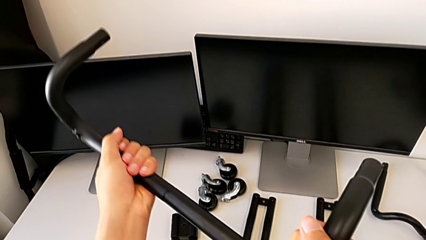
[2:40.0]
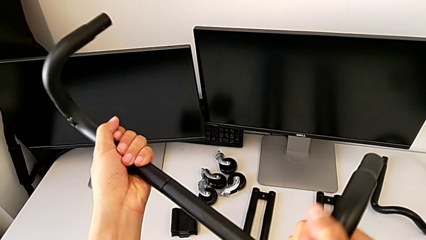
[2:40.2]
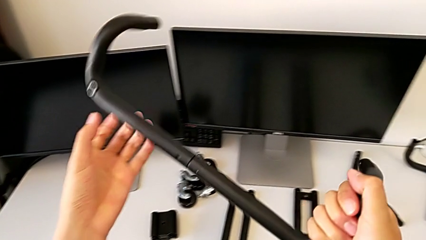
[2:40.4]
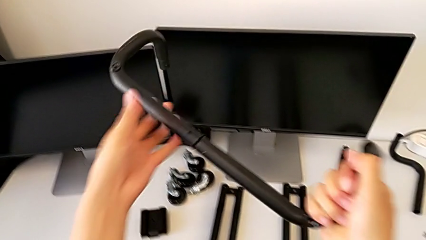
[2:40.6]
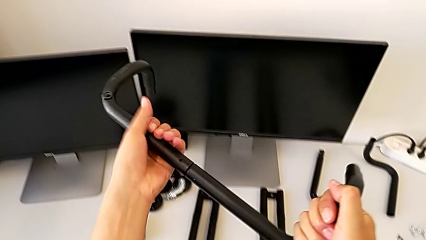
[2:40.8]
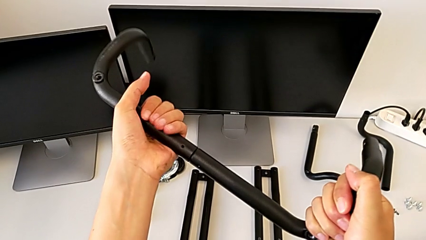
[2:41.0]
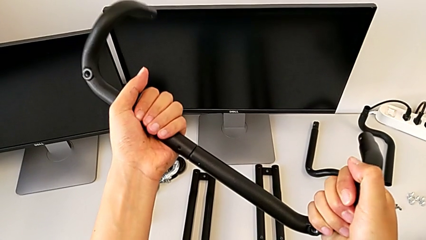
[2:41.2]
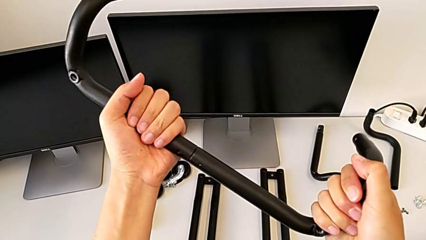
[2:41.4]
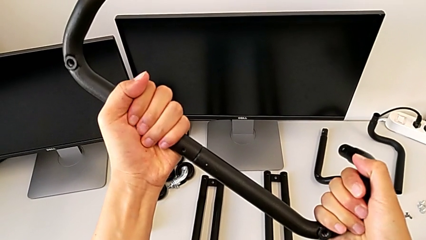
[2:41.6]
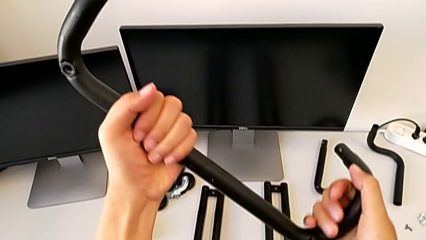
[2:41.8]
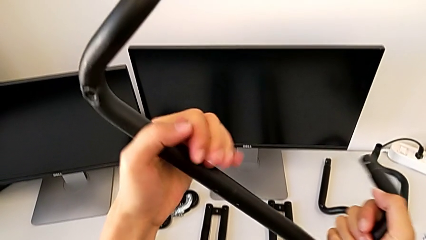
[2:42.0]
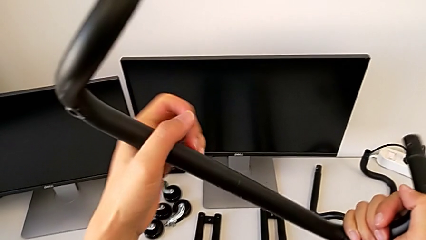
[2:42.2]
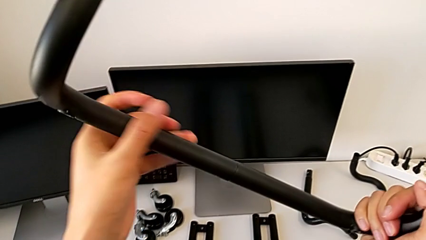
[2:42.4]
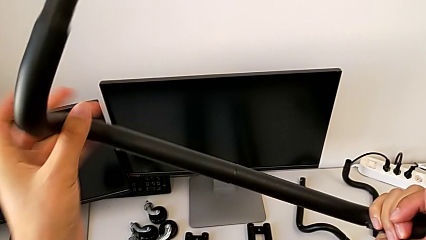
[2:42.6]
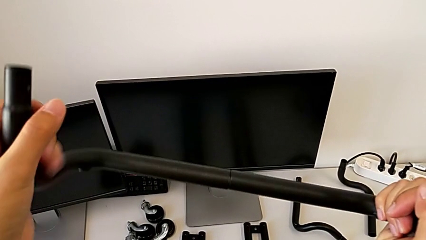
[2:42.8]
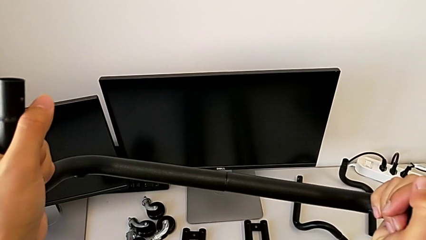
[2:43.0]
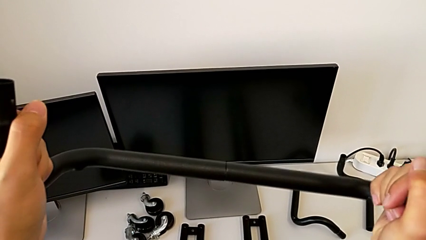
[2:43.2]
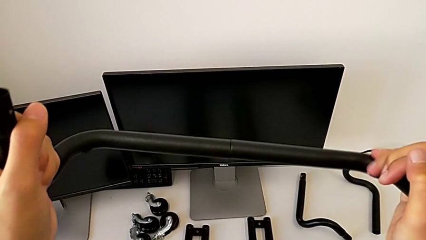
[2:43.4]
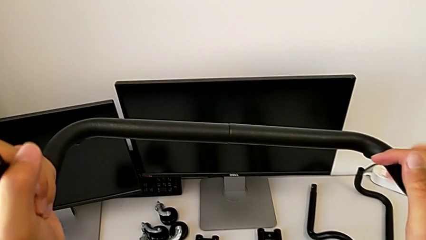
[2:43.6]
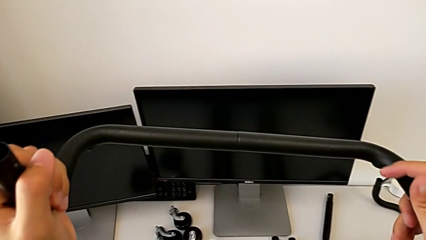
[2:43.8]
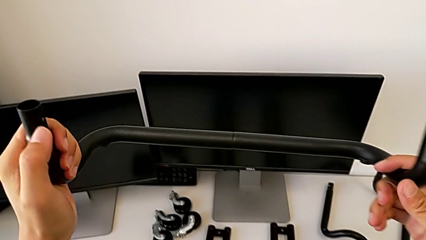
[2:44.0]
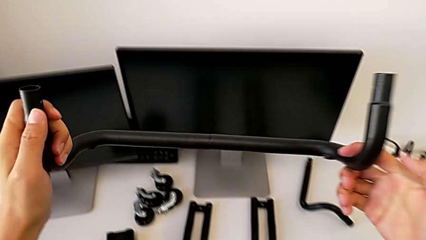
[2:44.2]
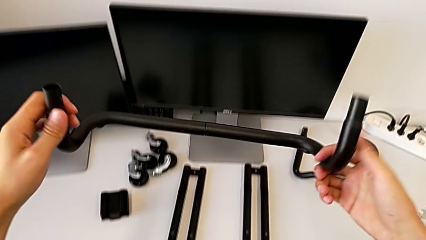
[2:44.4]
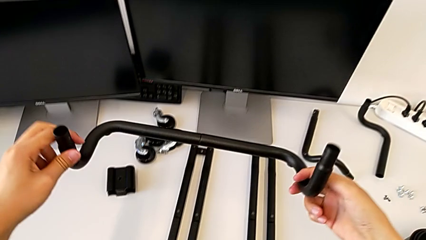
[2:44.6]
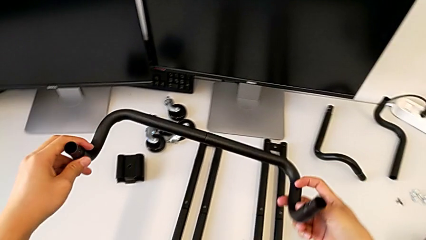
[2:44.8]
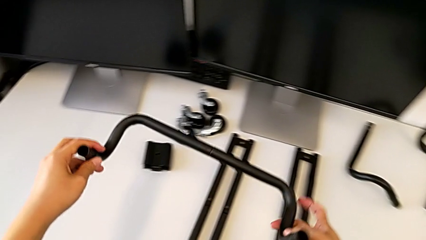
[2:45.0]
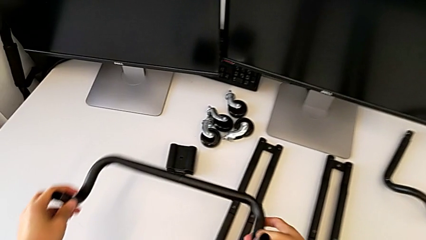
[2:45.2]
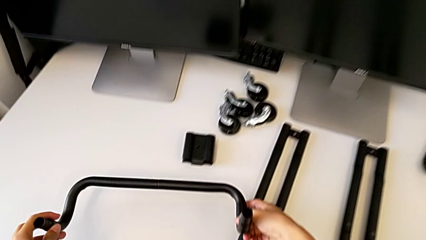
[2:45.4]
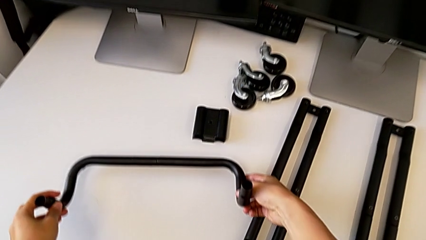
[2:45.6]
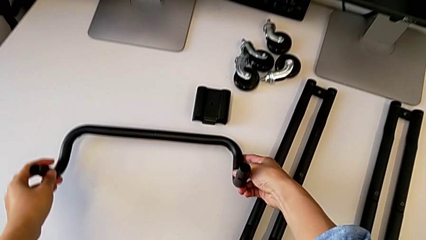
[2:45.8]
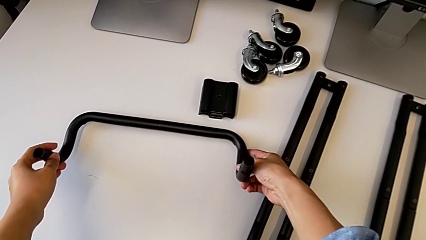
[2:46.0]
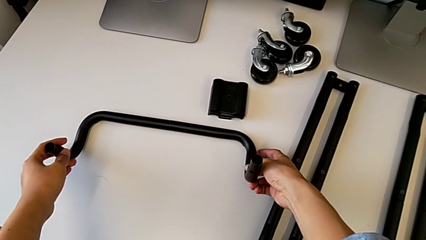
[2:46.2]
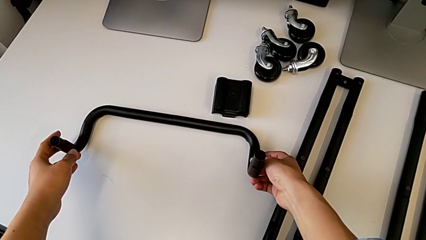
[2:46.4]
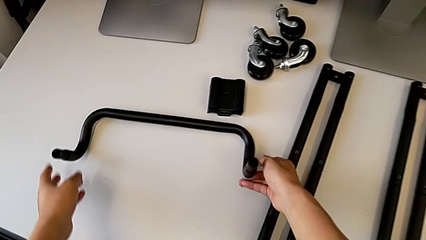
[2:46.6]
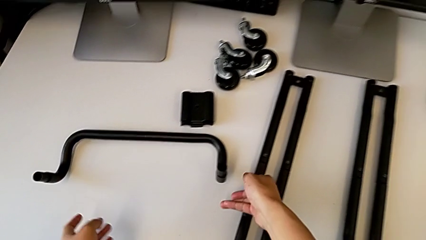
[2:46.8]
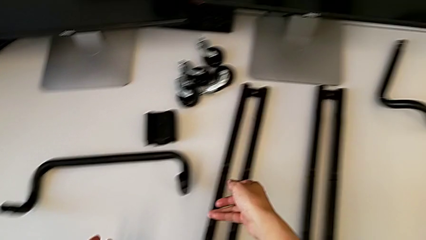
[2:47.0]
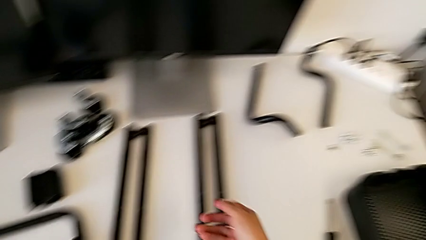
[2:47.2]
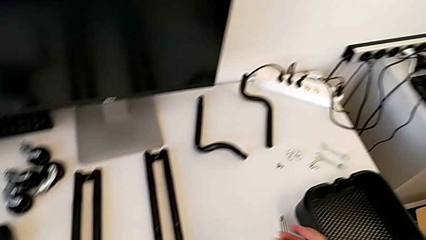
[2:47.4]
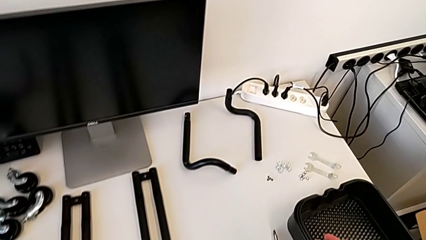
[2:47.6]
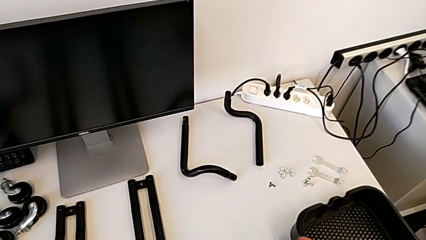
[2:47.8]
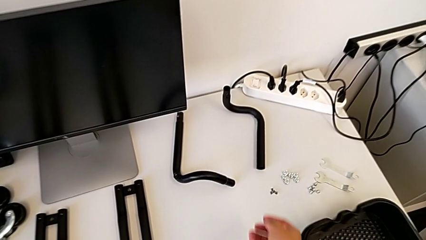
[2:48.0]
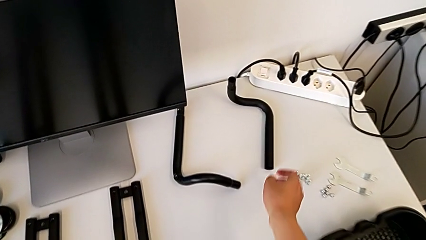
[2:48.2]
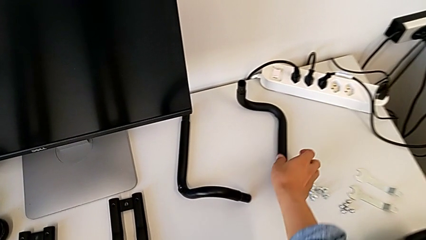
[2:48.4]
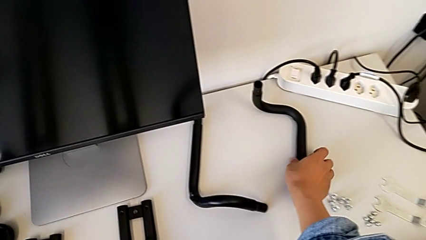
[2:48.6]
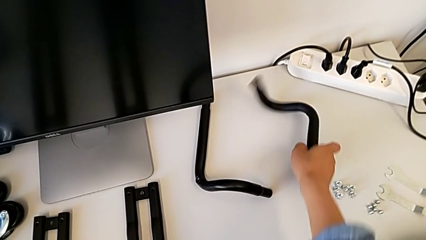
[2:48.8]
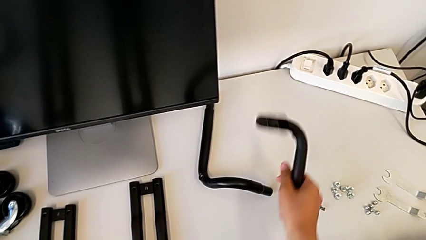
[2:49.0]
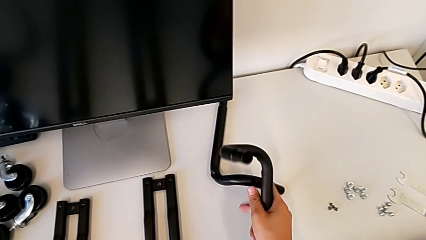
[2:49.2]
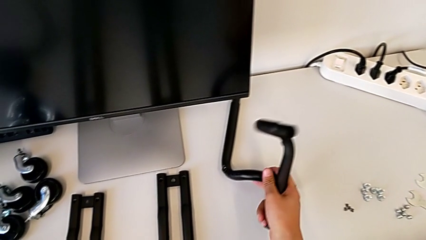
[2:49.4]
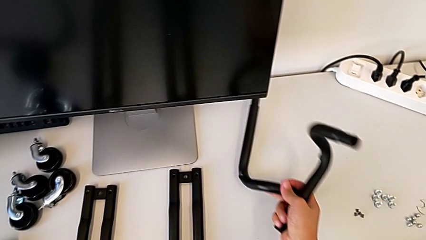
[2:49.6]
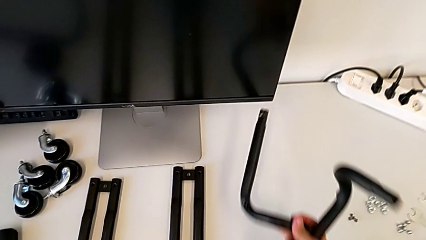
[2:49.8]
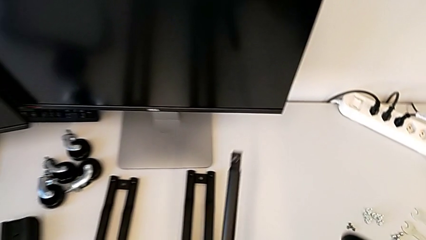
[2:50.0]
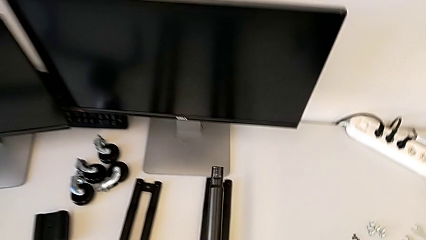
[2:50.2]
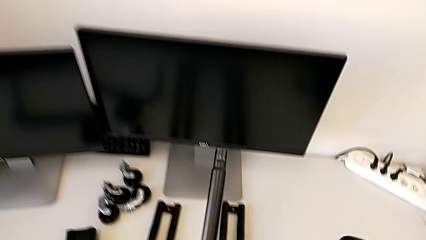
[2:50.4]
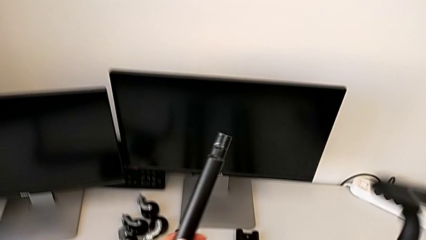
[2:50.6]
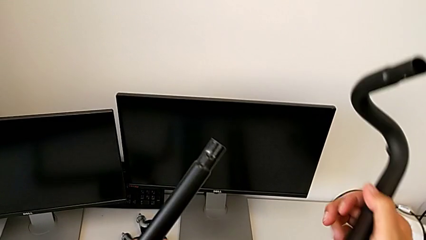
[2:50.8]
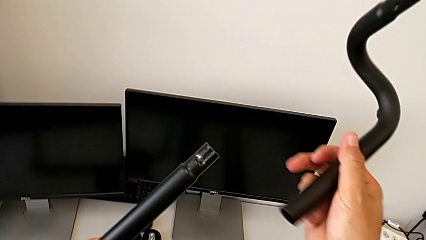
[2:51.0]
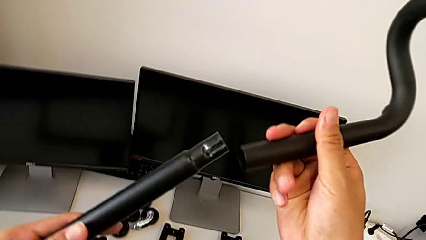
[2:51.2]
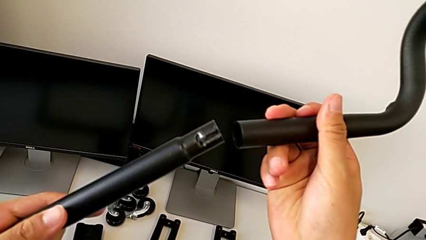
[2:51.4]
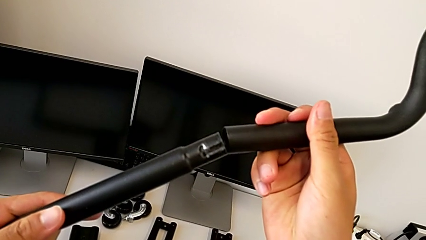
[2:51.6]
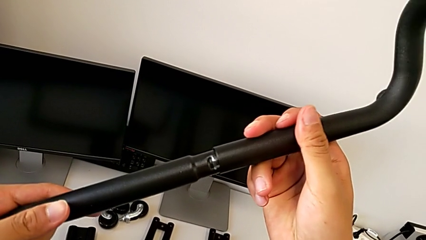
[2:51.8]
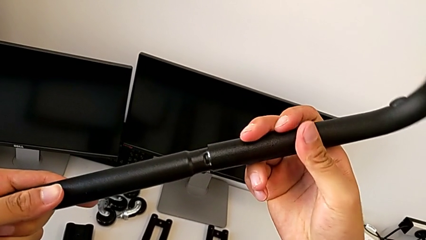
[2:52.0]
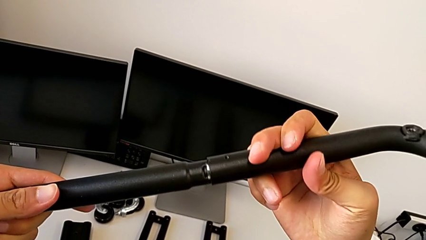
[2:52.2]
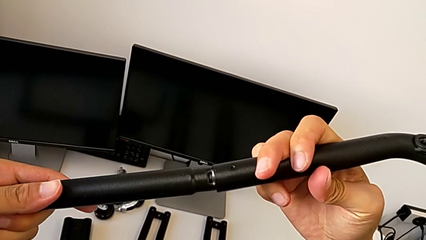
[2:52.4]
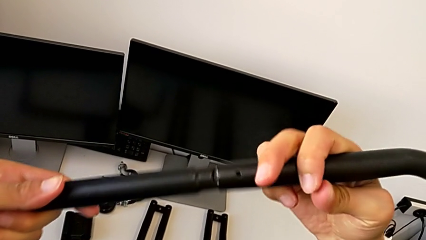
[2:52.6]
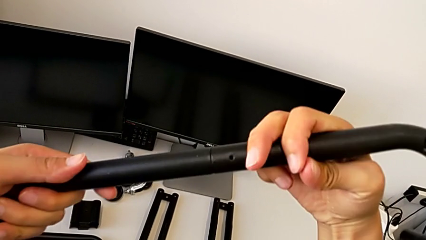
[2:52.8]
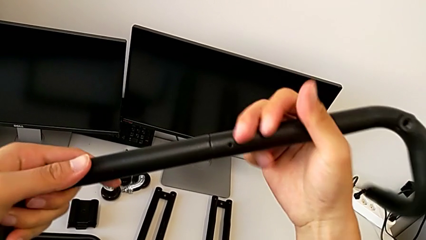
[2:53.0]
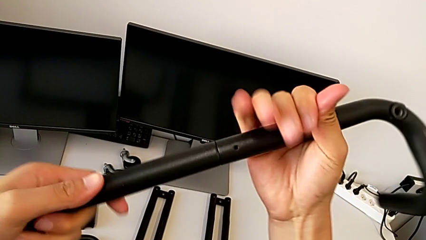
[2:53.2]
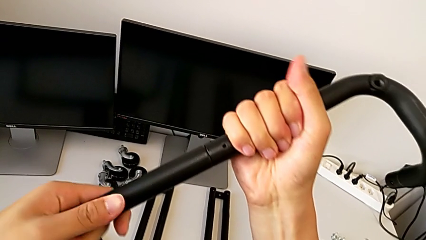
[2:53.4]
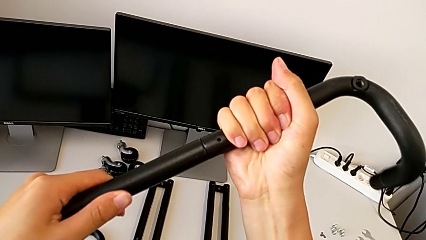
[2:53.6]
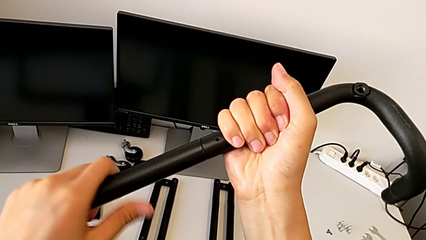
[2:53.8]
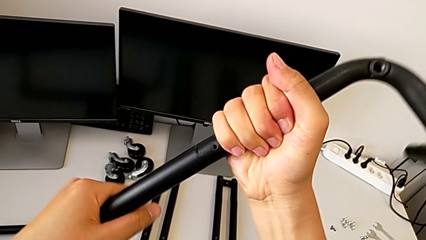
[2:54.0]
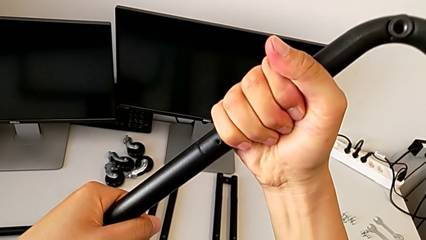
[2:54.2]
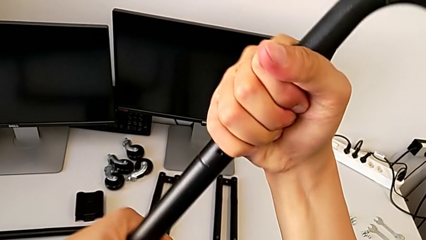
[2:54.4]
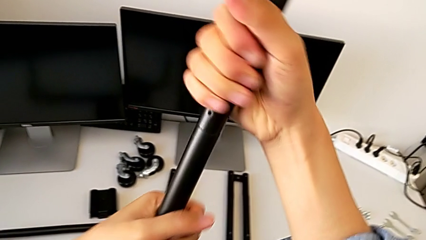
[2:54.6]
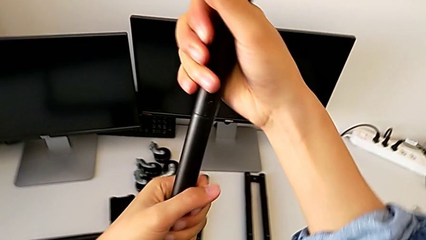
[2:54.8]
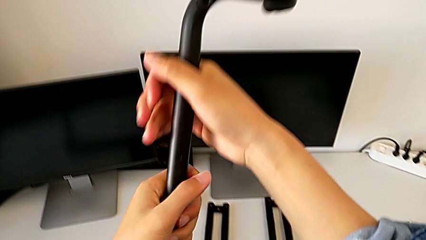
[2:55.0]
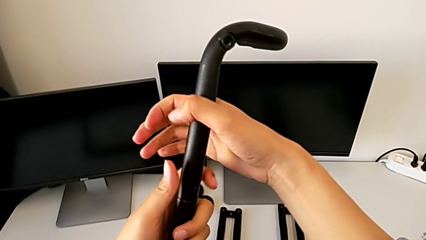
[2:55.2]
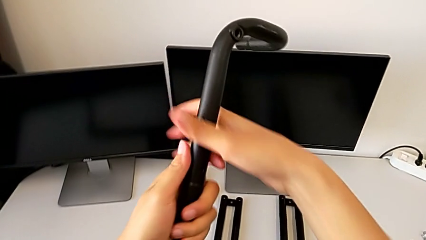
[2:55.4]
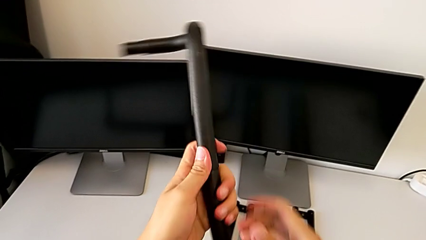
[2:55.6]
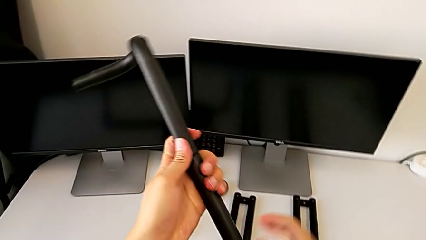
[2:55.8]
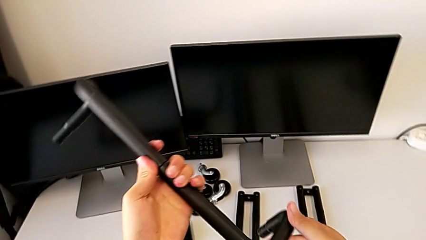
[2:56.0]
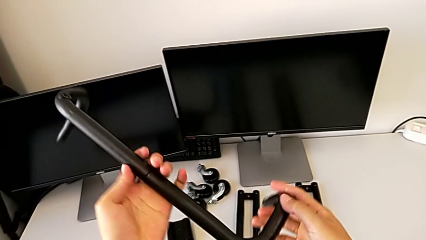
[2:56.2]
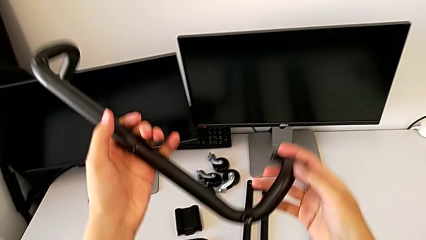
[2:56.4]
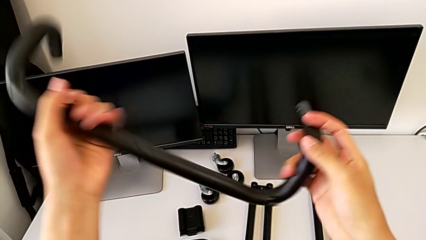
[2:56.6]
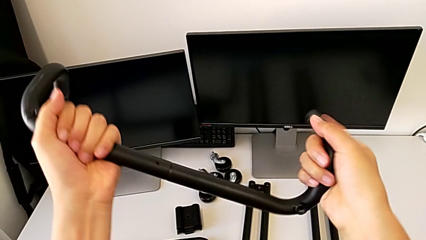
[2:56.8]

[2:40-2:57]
The camera wearer is assembling the first base frame. They screw the first frame, rotate it, drop it, approach the second frame, lift it, assemble it, screw it, rotate it and inspect it.
